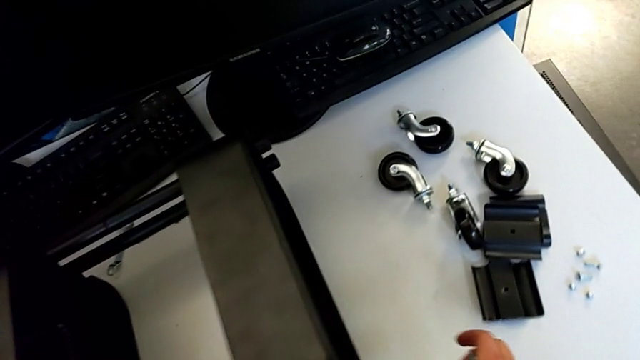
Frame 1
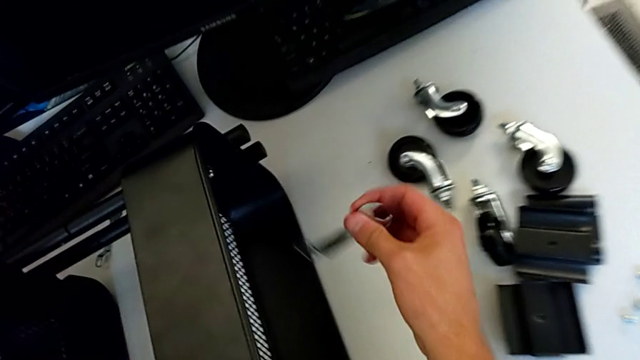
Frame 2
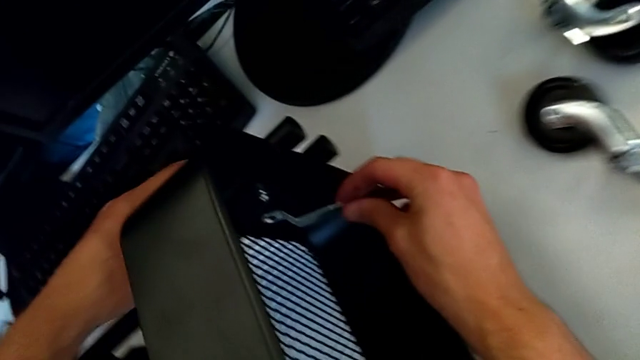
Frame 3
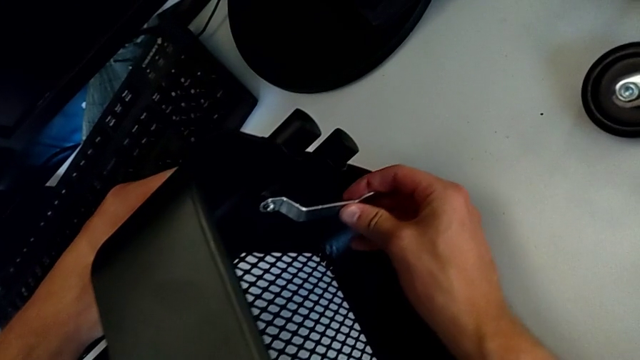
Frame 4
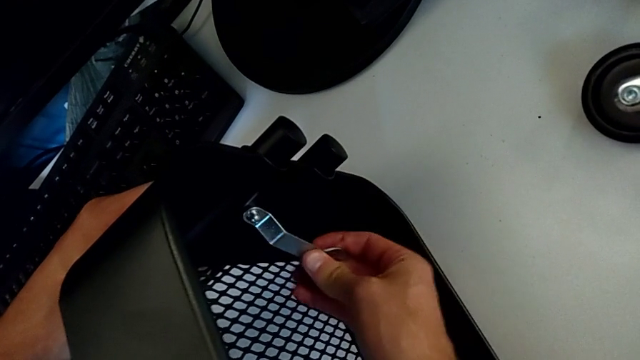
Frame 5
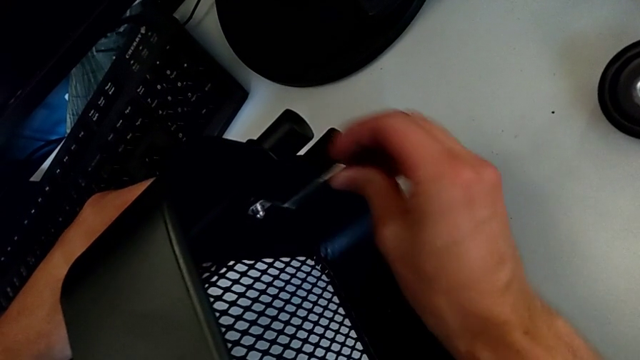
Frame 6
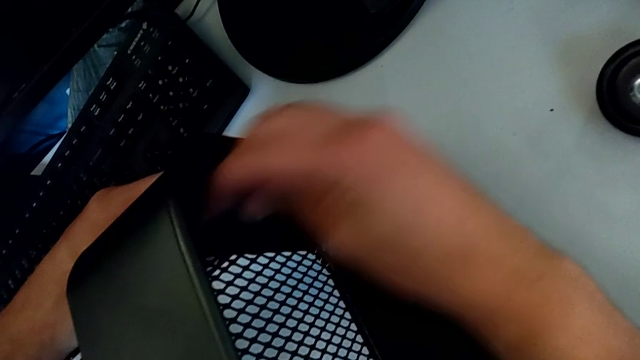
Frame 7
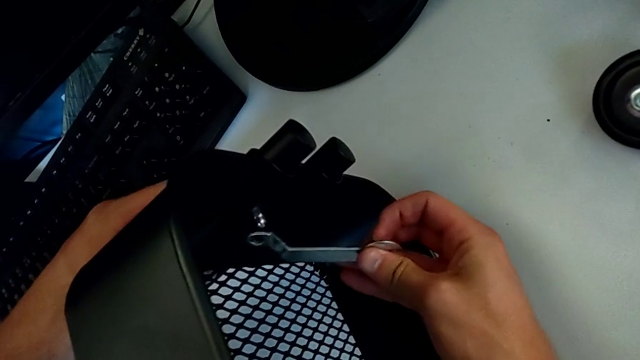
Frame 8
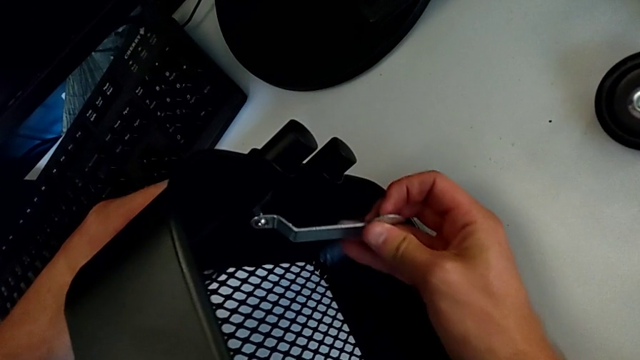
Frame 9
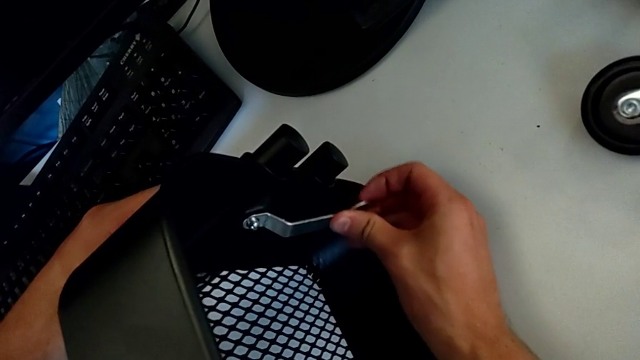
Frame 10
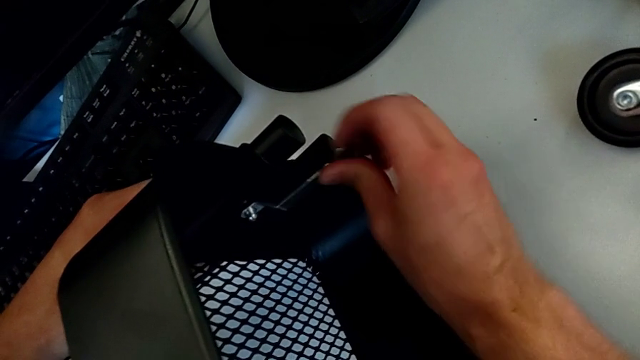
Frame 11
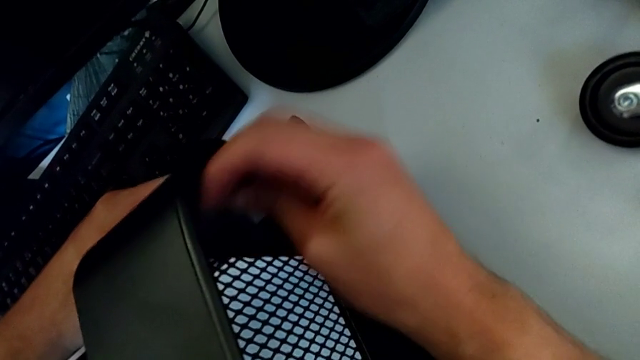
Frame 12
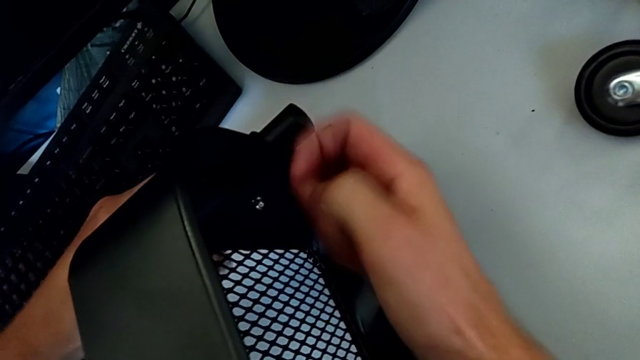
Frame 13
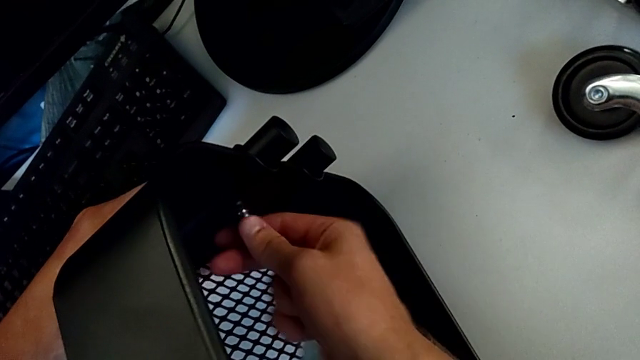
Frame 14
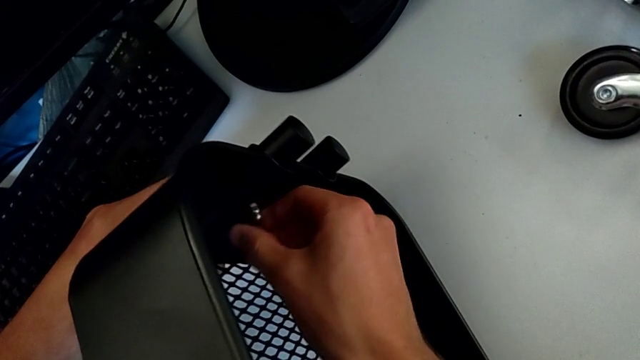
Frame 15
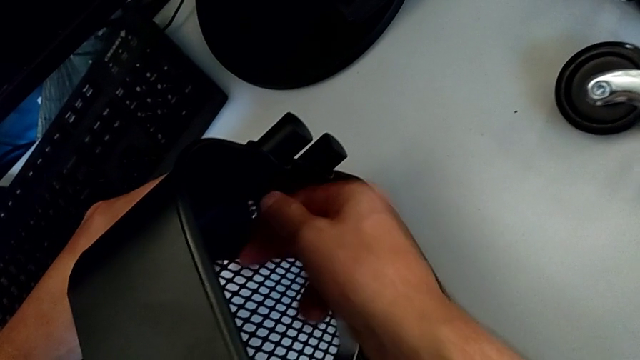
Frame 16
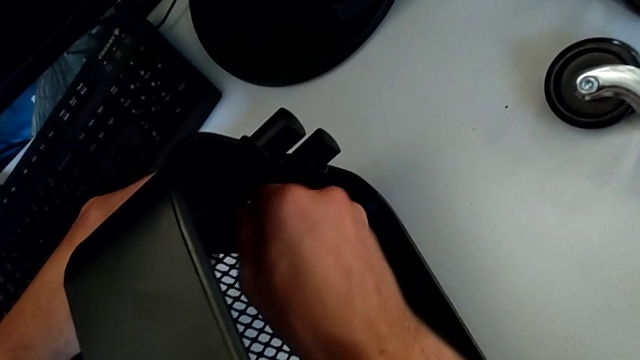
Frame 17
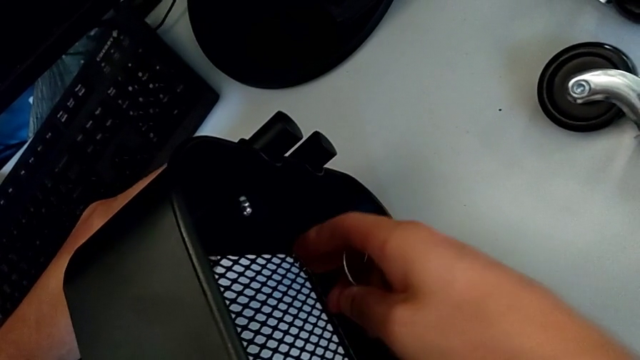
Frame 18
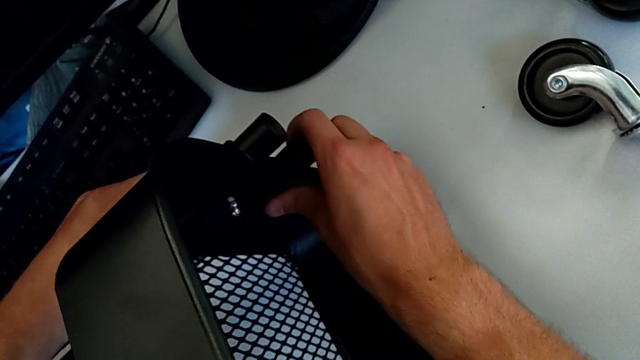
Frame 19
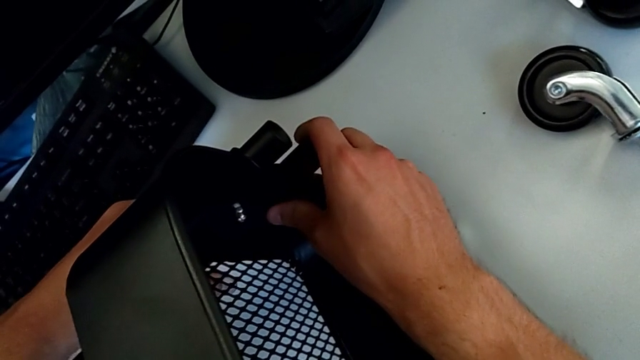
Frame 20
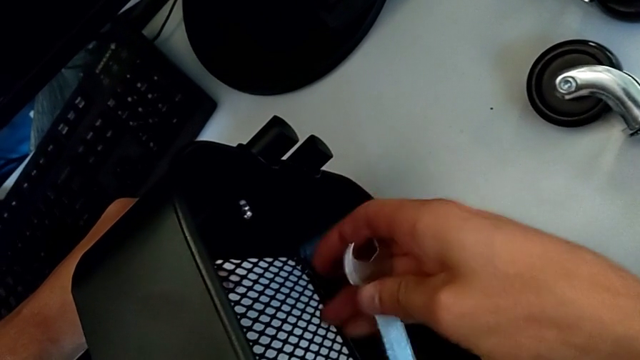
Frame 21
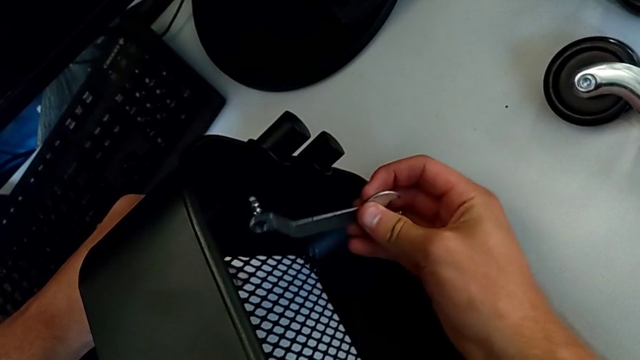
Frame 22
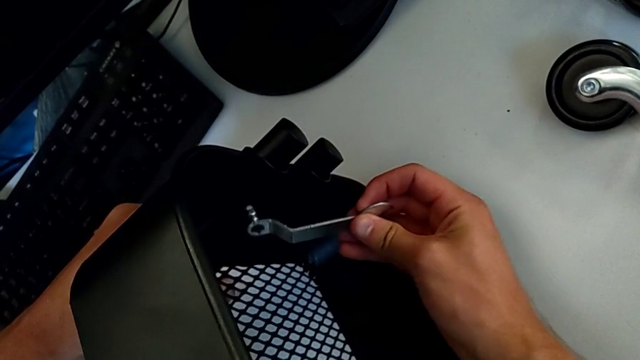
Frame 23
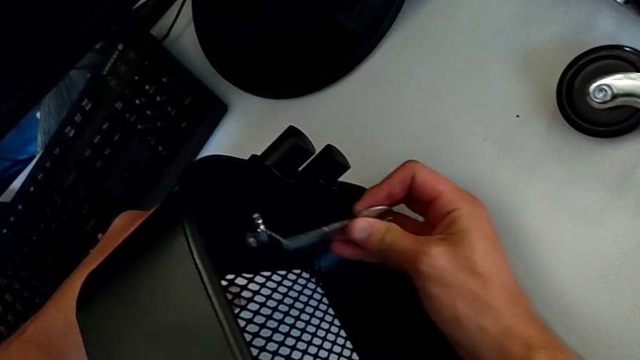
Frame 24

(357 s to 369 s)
The camera wearer is disassembling the second bolt from the upper tray. They insert the hexagonal wrench, unscrew the hexagon cap nut, withdraw the hexagonal wrench, unscrew the hexagon cap nut and insert the hexagonal wrench.

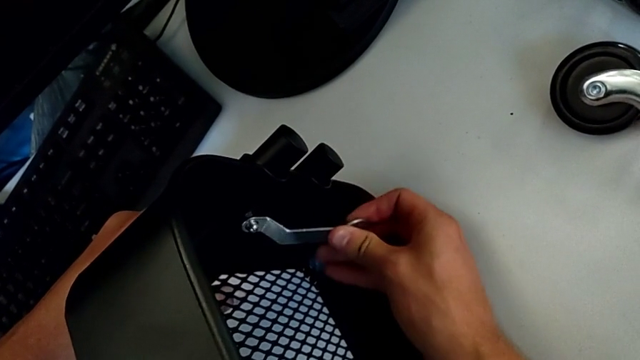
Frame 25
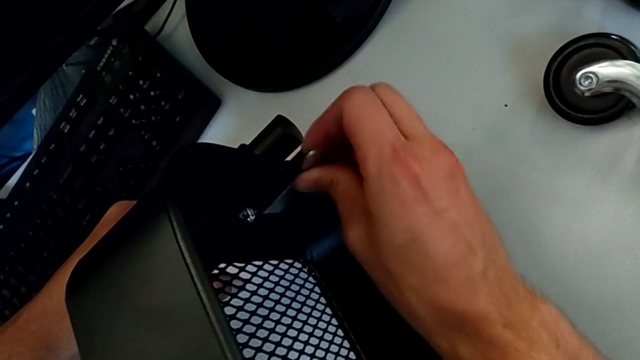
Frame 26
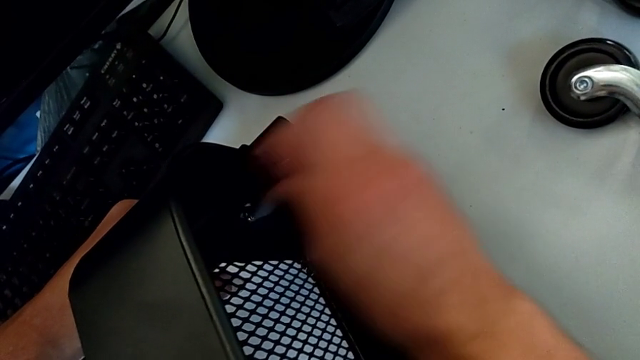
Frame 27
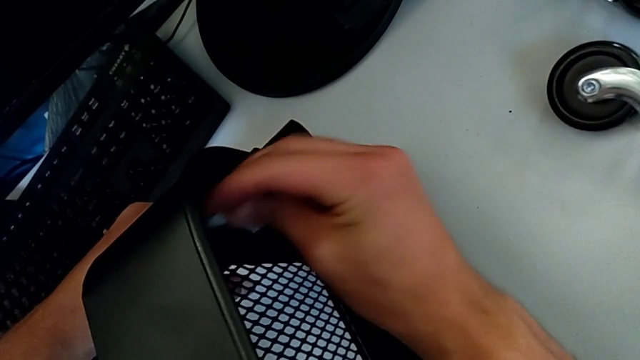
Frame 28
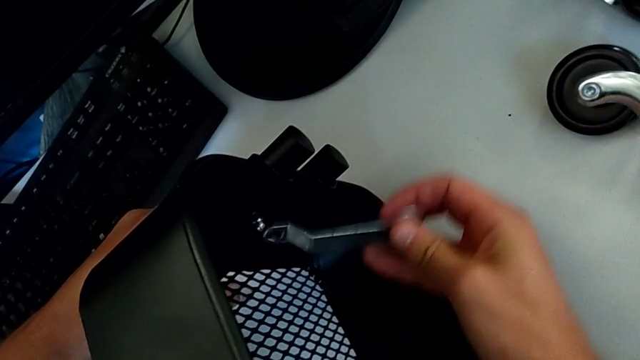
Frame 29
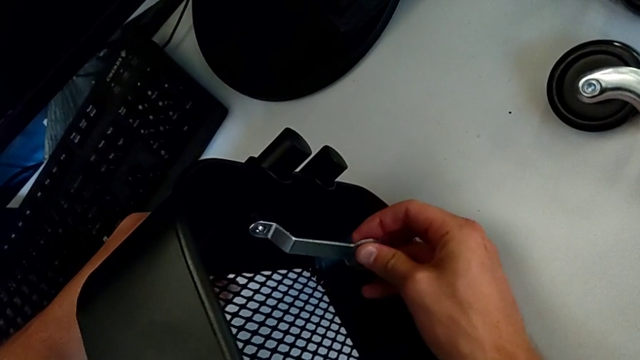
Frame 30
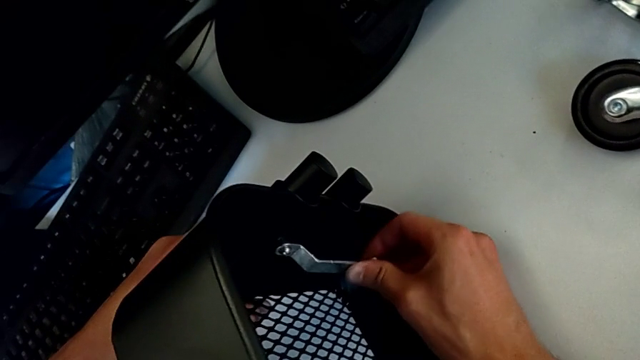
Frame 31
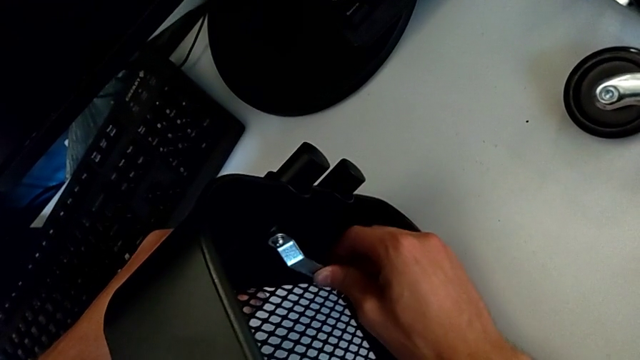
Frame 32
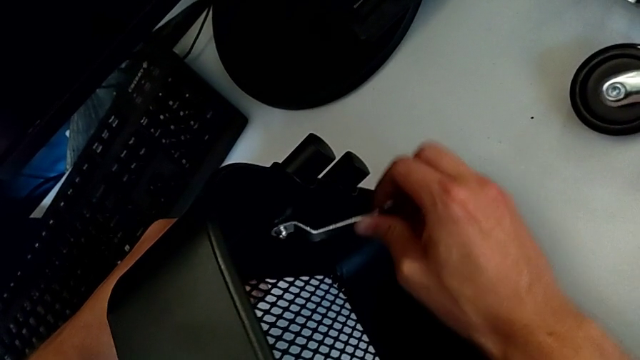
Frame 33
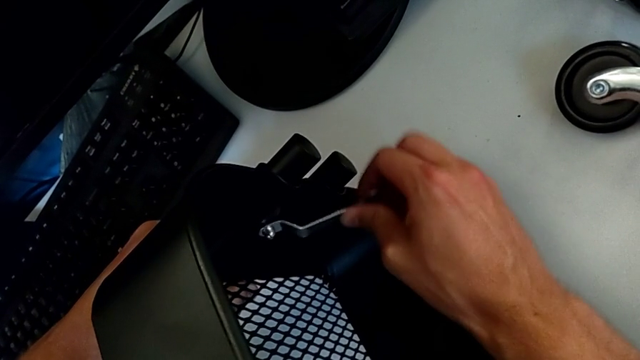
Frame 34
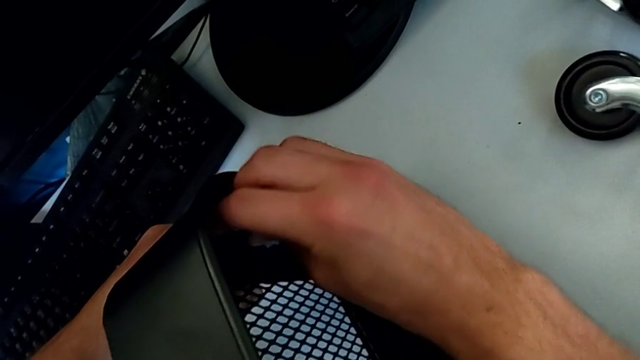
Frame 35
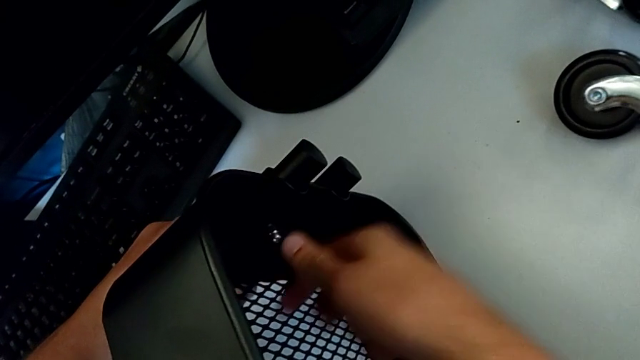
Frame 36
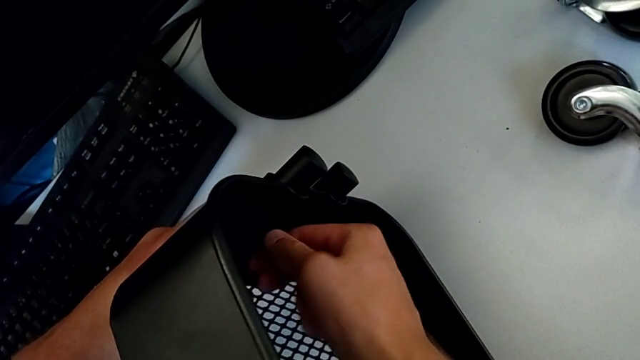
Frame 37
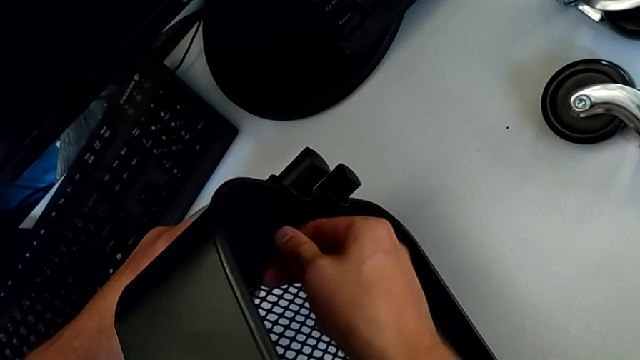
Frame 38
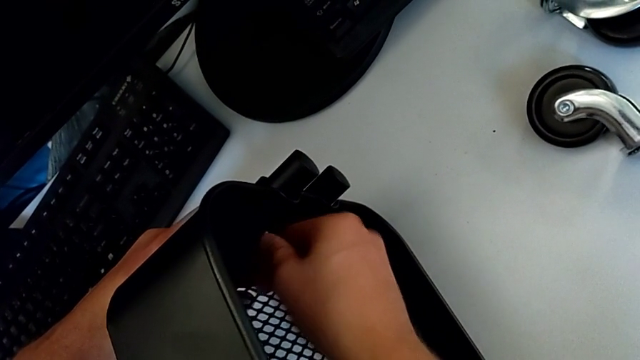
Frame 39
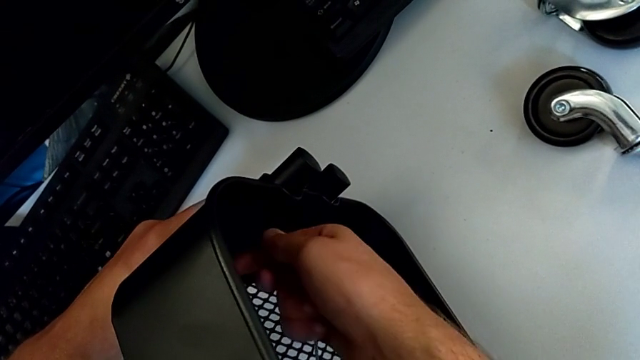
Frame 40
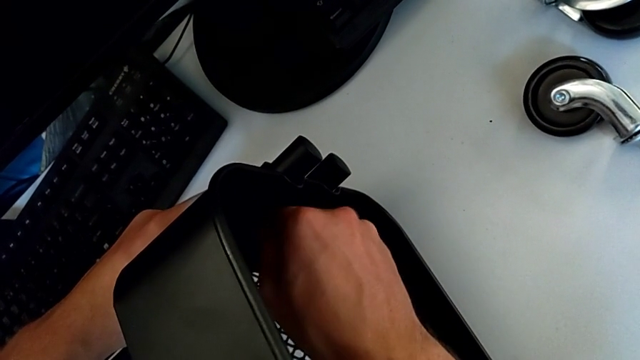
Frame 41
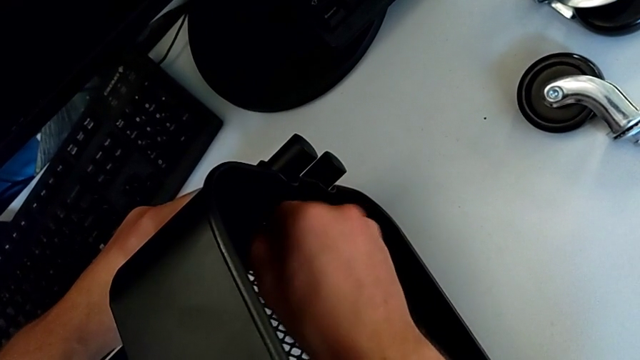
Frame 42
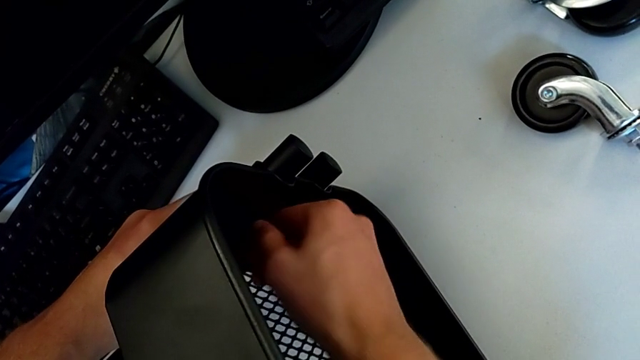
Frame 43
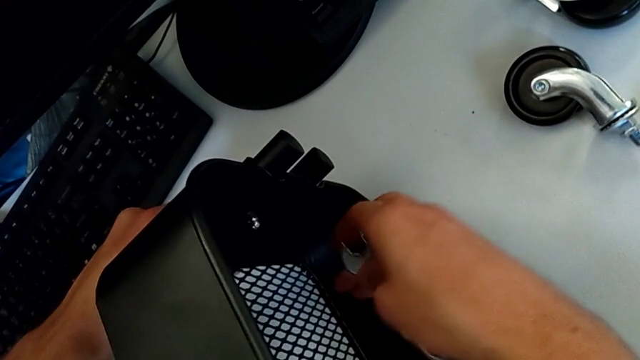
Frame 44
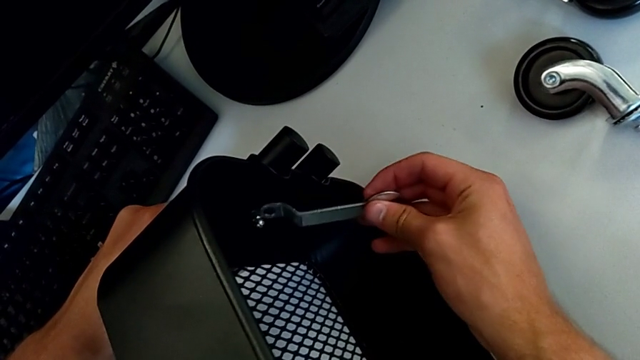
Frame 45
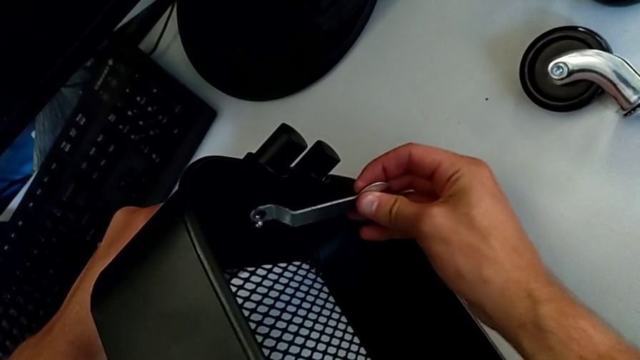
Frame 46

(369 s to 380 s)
The camera wearer is disassembling the second bolt from the upper tray. They unscrew the hexagon cap nut, withdraw the hexagonal wrench, unscrew the hexagon cap nut and insert the hexagonal wrench.
